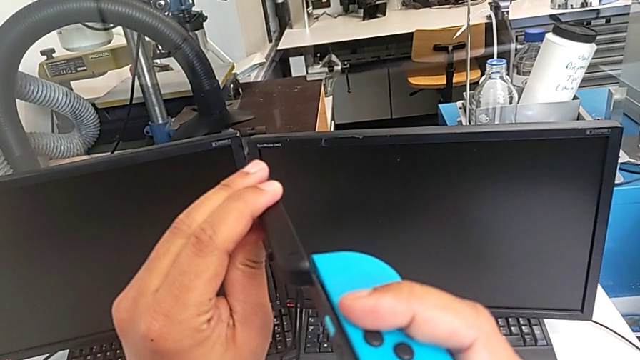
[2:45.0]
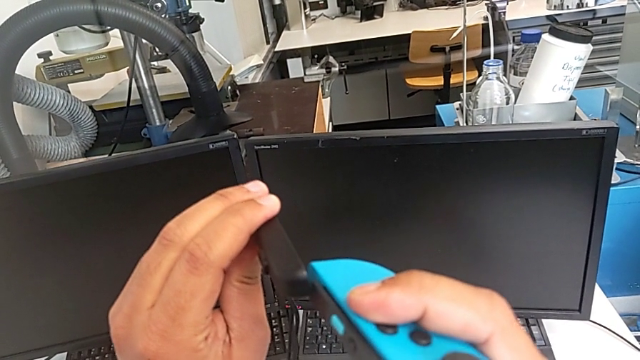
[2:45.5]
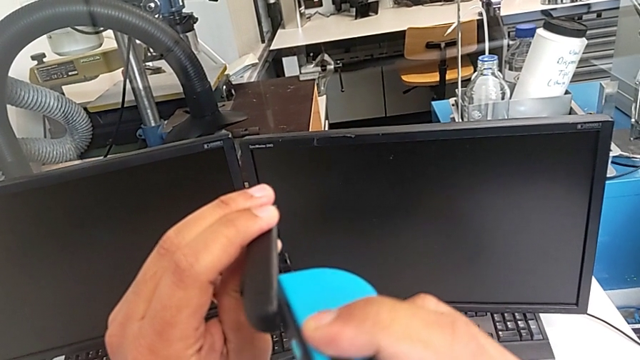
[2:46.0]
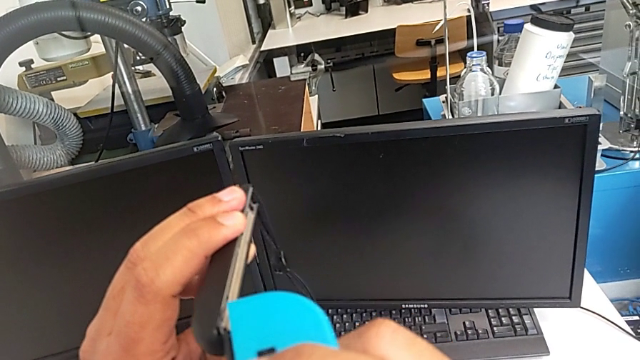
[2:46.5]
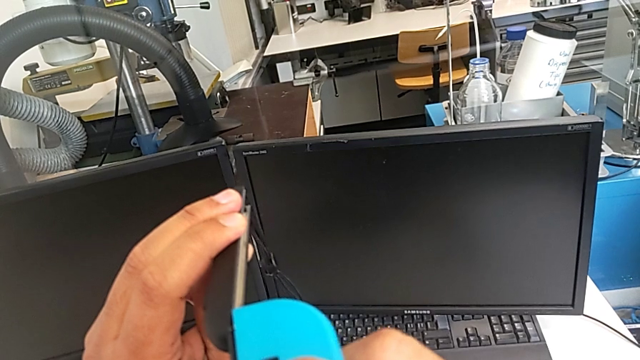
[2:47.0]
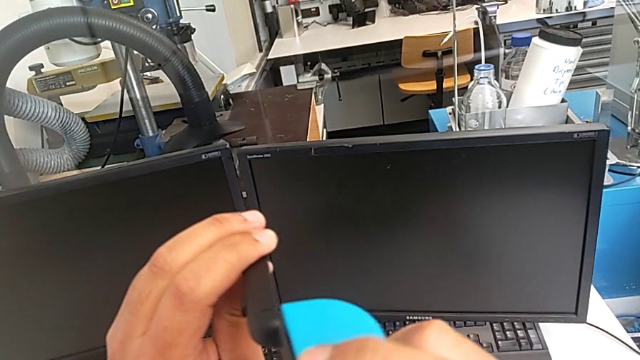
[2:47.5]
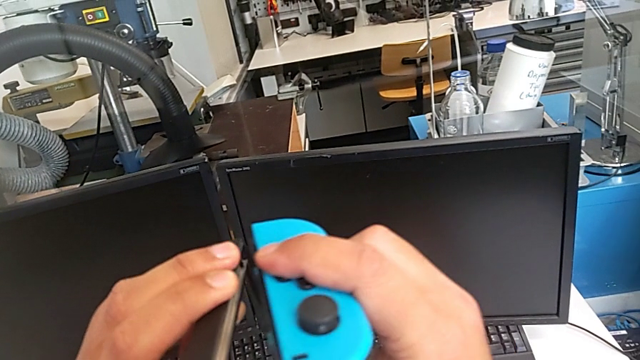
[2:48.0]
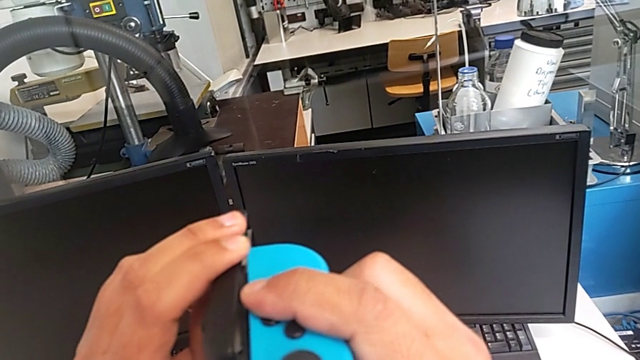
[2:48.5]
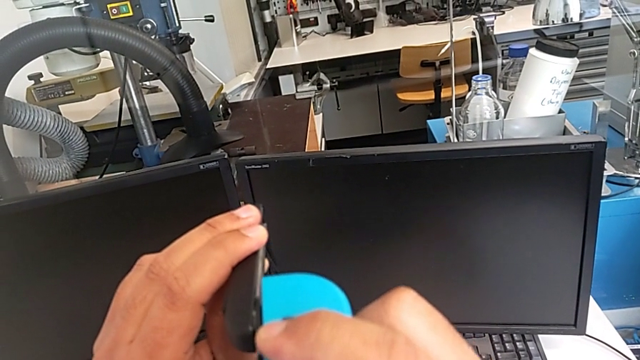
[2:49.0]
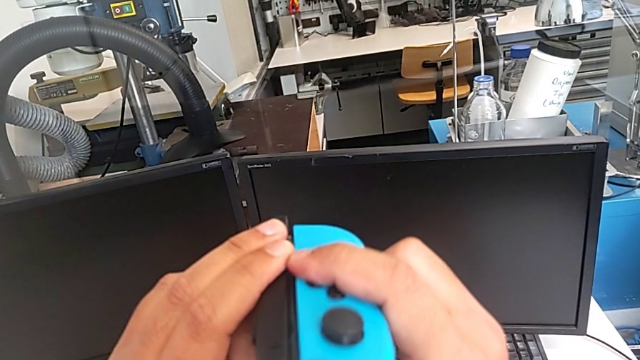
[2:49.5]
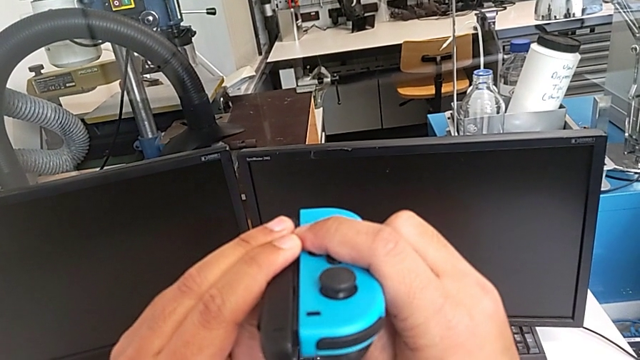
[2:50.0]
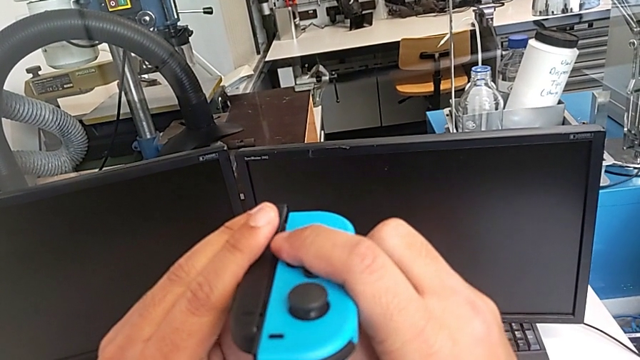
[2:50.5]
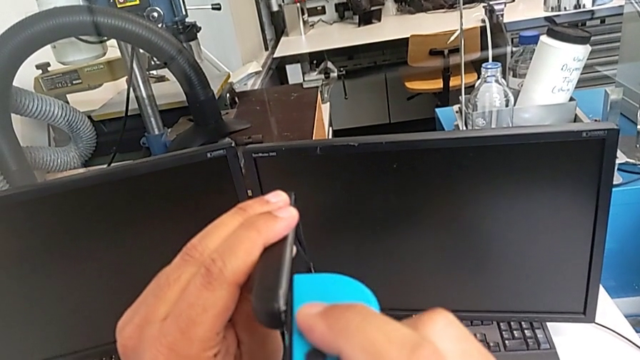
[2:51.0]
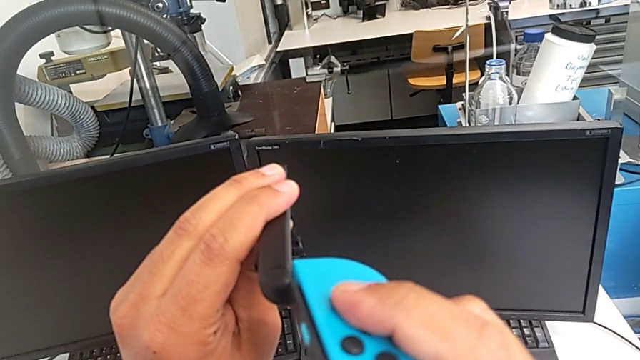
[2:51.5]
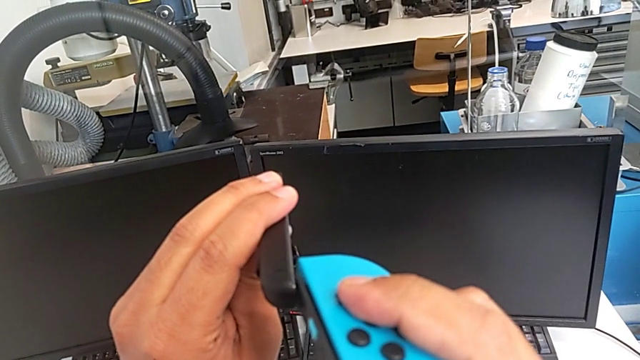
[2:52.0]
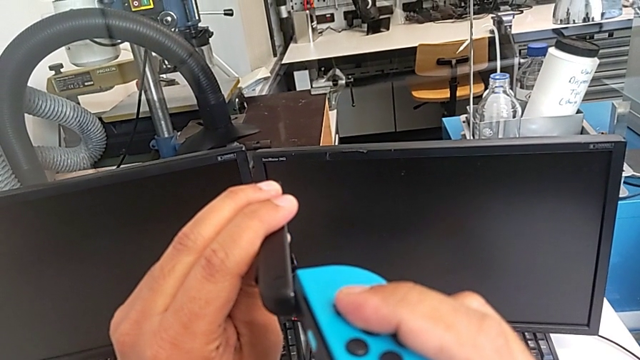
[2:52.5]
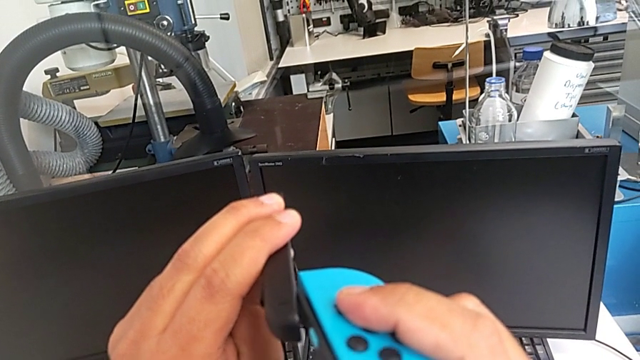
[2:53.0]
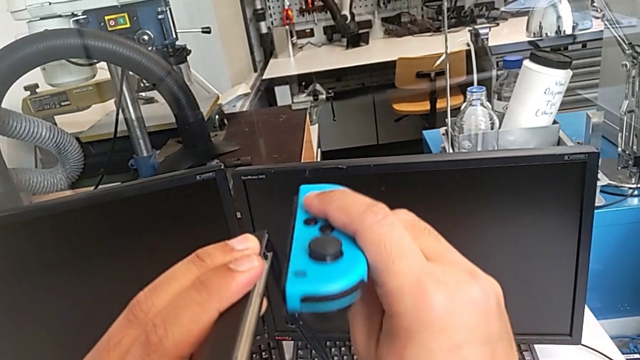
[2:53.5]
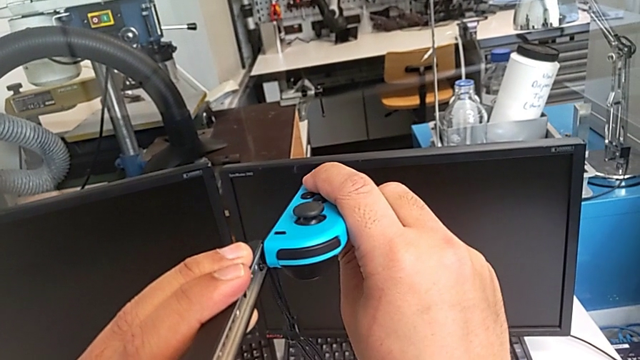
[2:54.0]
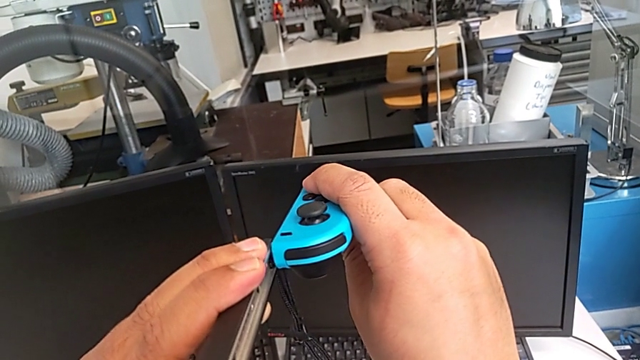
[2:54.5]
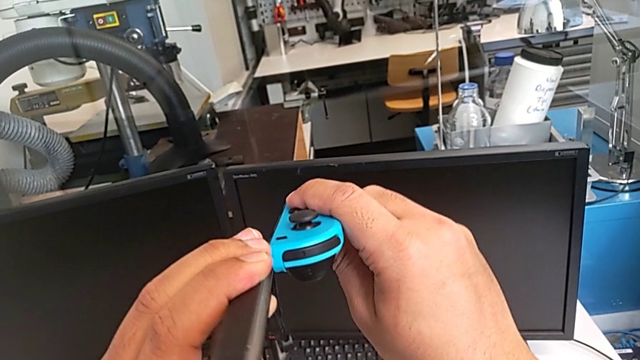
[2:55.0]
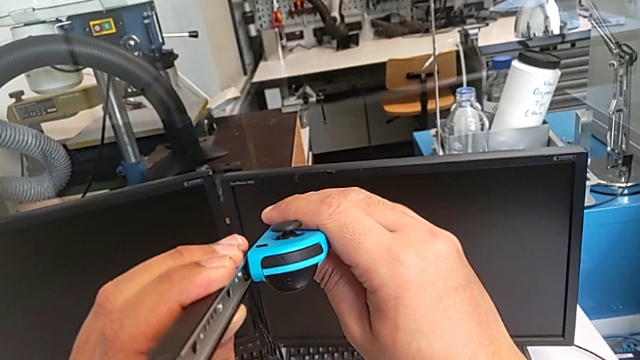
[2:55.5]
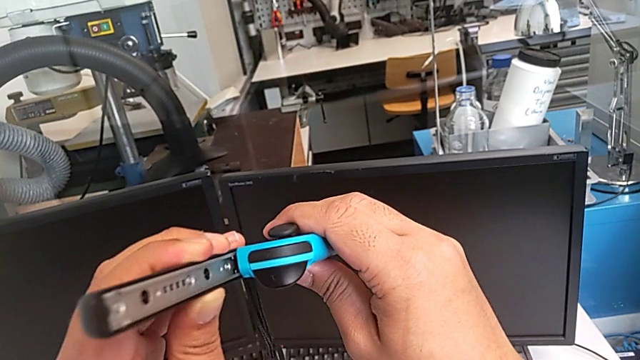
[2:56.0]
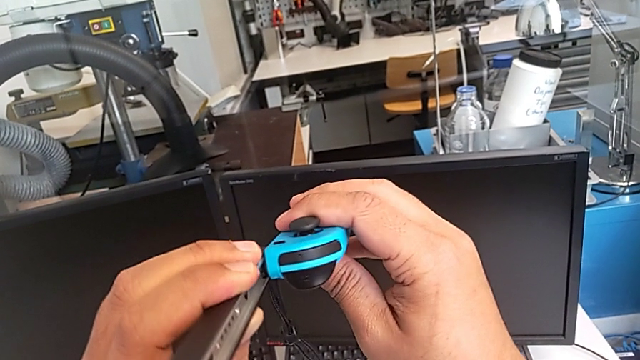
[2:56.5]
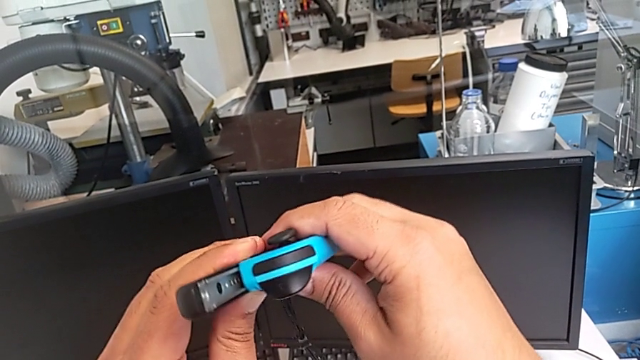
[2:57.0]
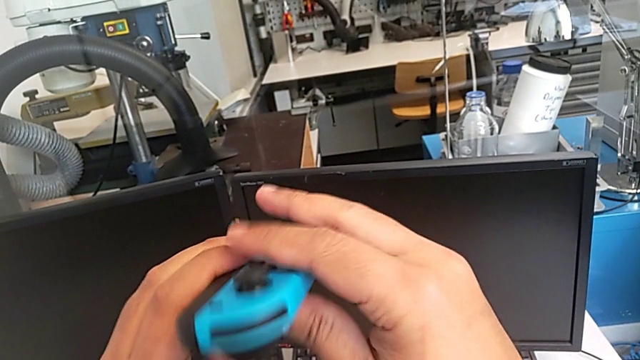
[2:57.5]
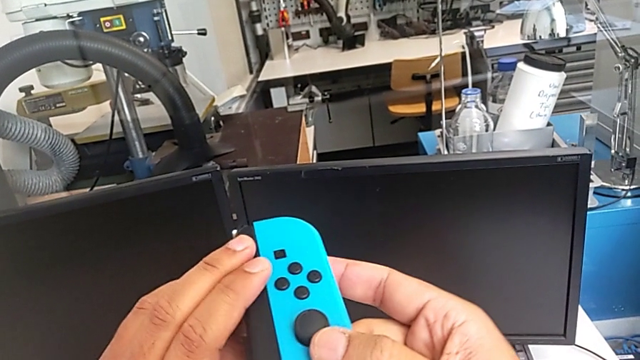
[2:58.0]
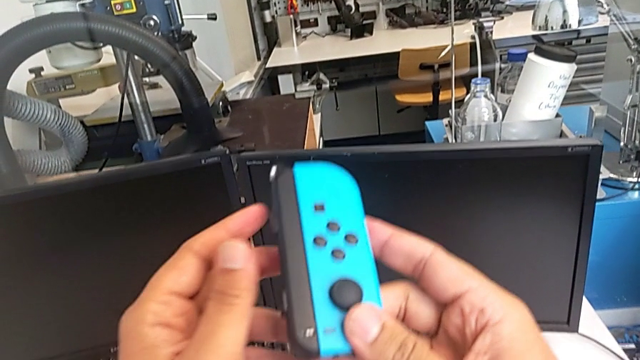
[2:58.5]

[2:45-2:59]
The camera wearer is changing the Joy-Con controllers from the comfort grip to the Joy-Con strap. They wrongly assemble the blue Joy-Con controller, assembling the Joy-Con strap the wrong way, and assemble the blue Joy-Con controller.

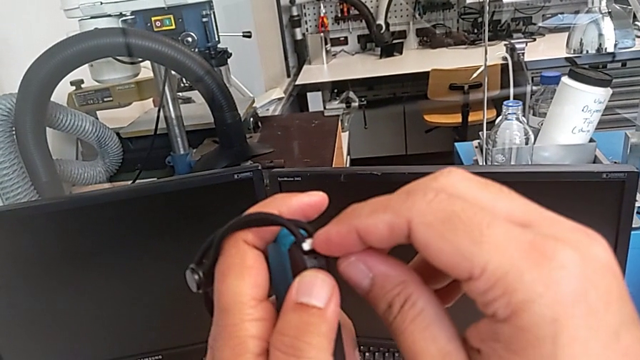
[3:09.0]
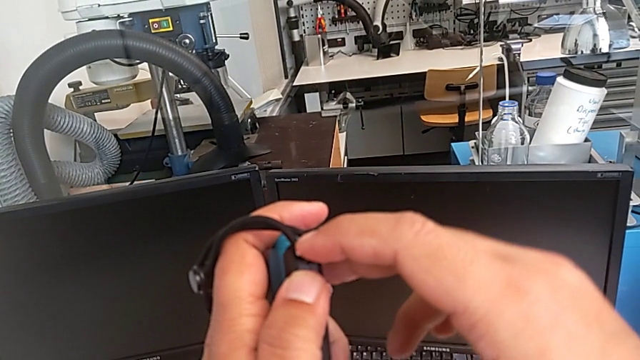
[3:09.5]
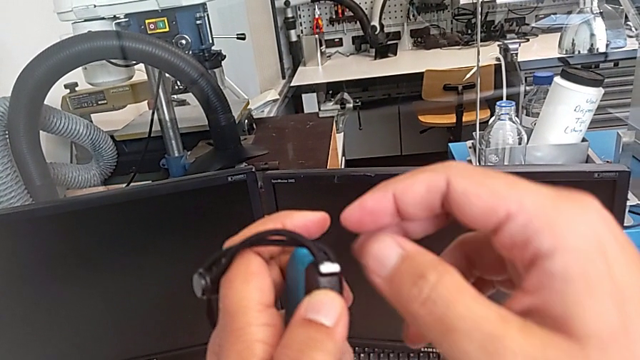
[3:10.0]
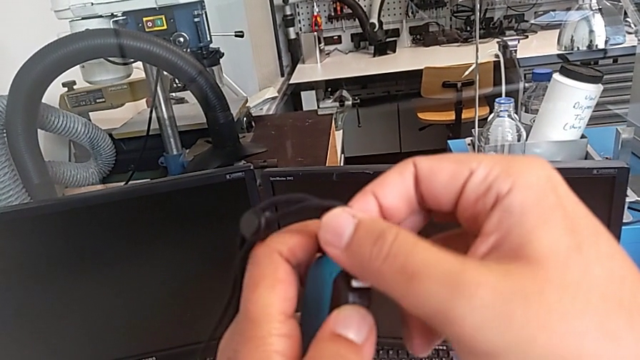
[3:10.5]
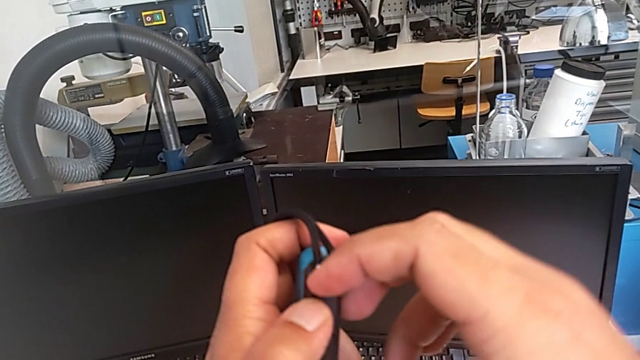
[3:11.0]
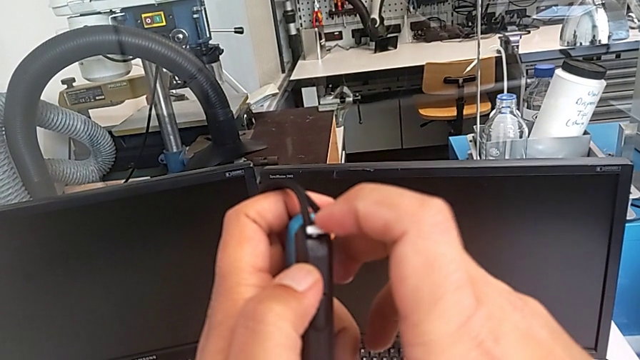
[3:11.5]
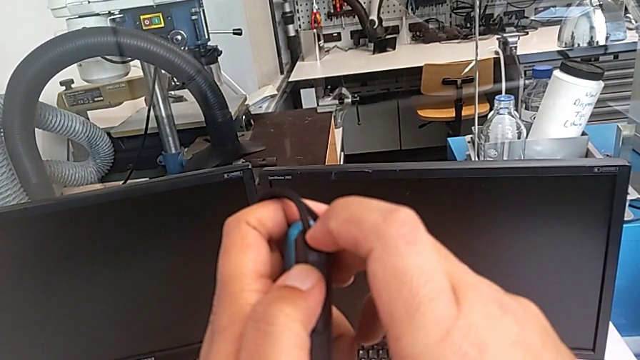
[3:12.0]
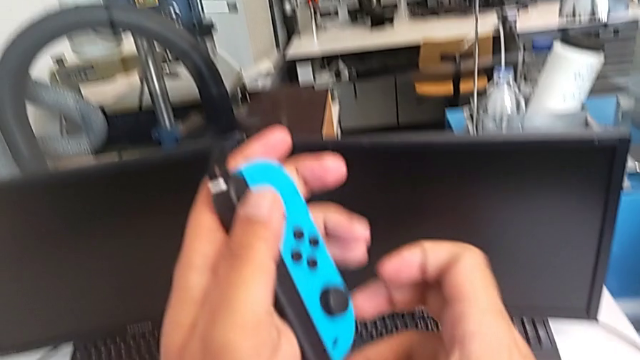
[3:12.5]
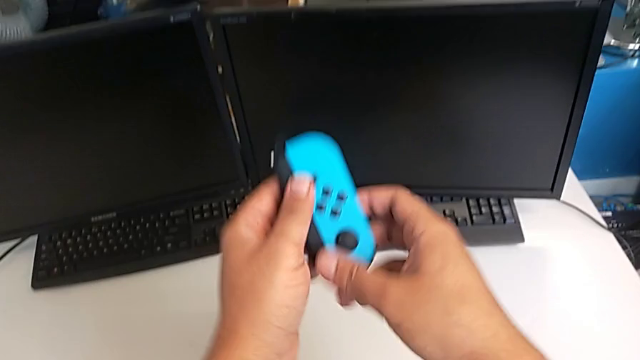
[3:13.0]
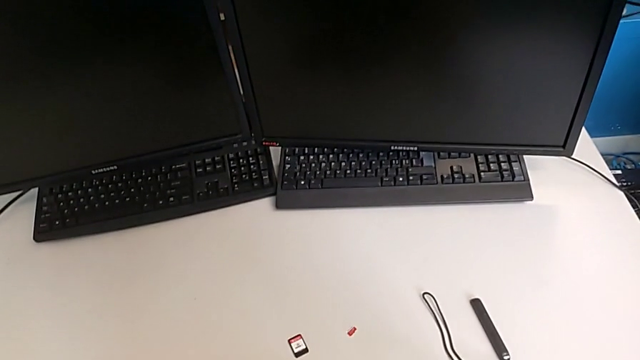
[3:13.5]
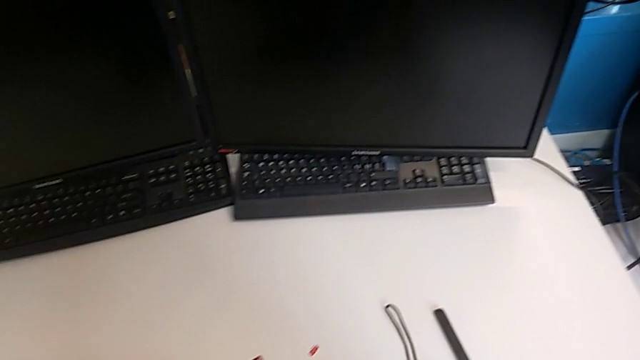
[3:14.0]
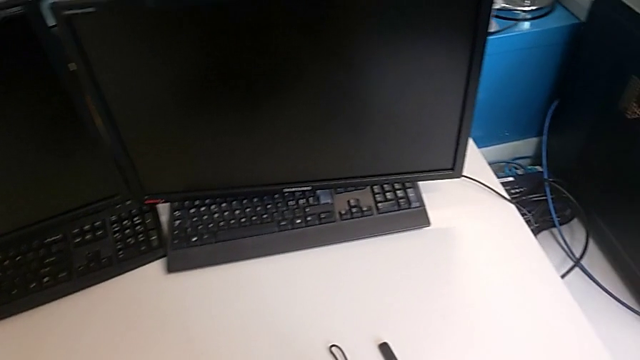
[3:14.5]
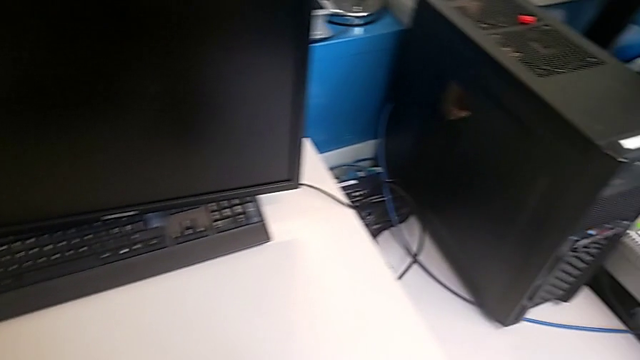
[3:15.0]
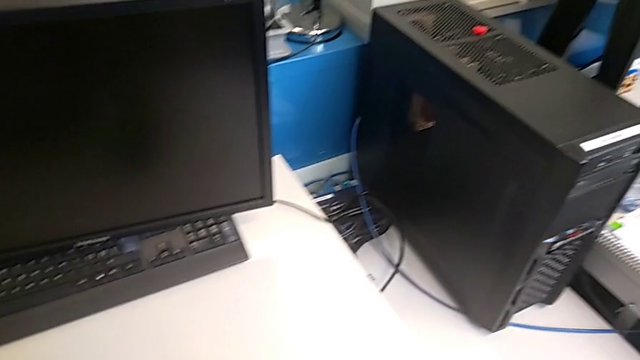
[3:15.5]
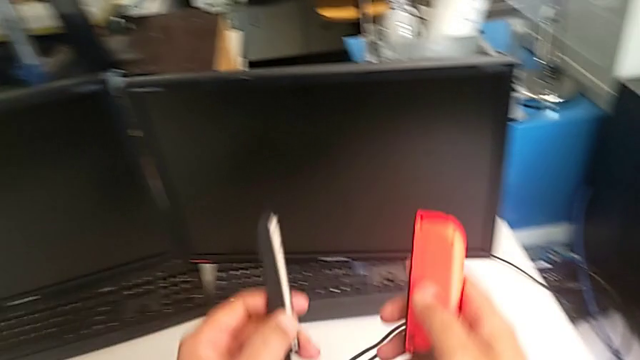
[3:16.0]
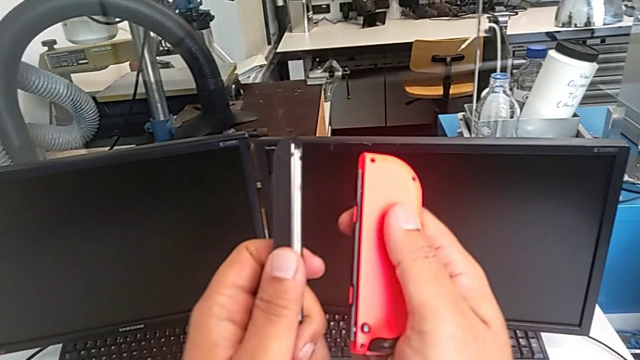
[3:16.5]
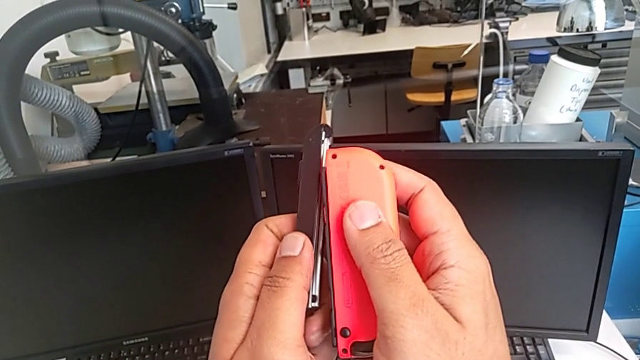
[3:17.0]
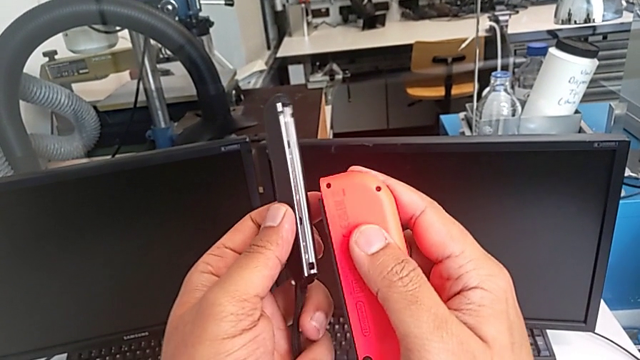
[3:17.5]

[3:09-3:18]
The camera wearer is changing the Joy-Con controllers from the comfort grip to the Joy-Con strap. They push the Joy-Con strap lock, drop the blue Joy-Con controller, lift the Joy-Con strap and lift the red Joy-Con strap.
